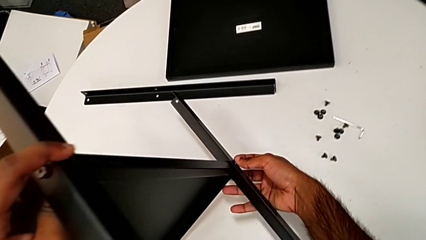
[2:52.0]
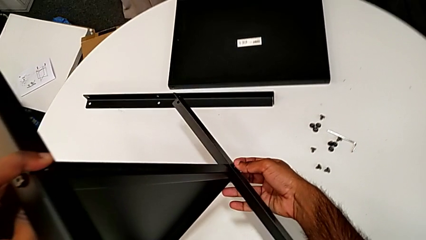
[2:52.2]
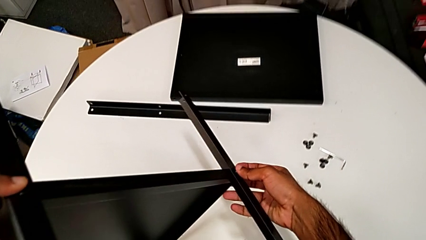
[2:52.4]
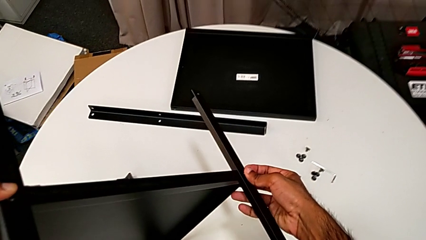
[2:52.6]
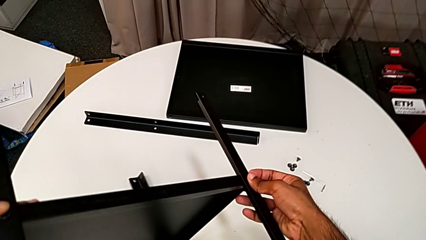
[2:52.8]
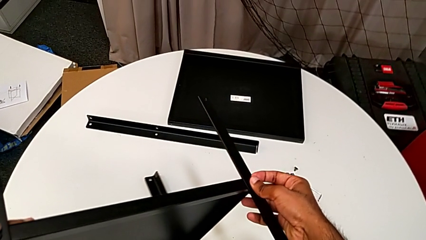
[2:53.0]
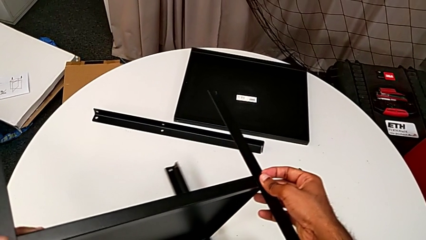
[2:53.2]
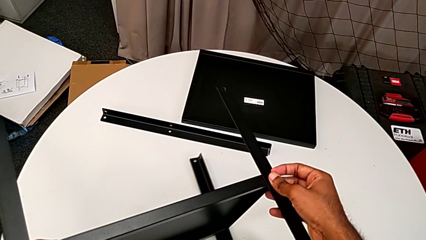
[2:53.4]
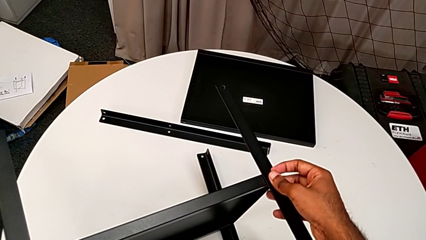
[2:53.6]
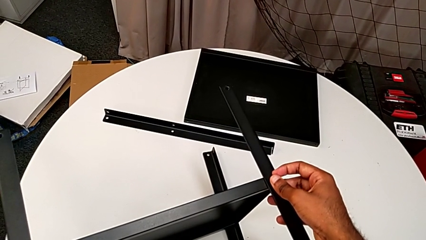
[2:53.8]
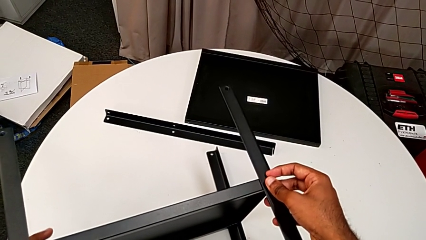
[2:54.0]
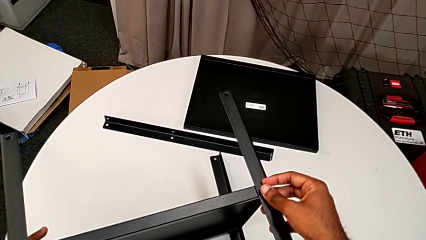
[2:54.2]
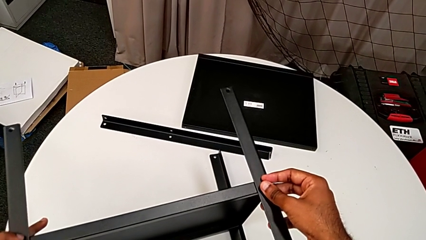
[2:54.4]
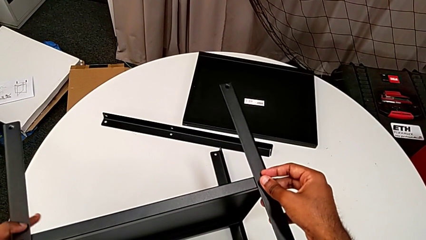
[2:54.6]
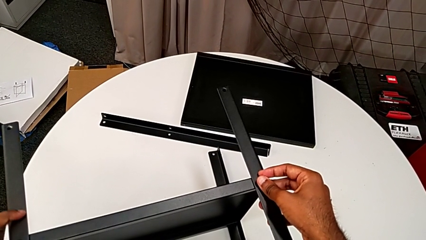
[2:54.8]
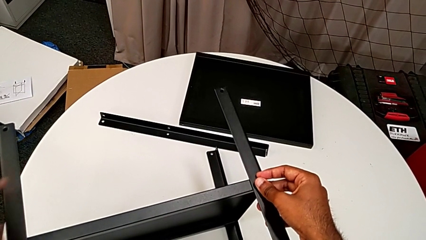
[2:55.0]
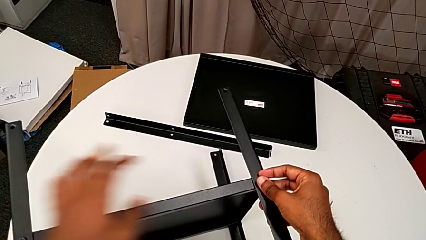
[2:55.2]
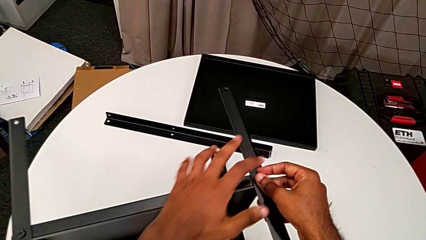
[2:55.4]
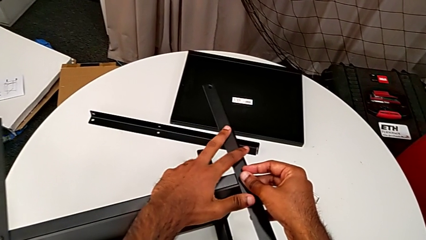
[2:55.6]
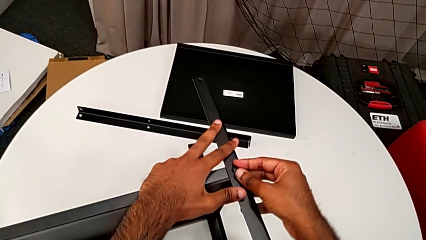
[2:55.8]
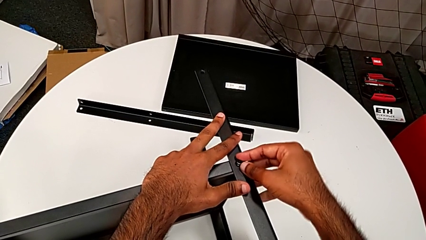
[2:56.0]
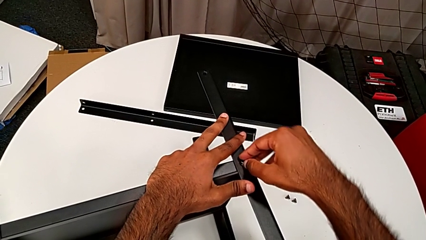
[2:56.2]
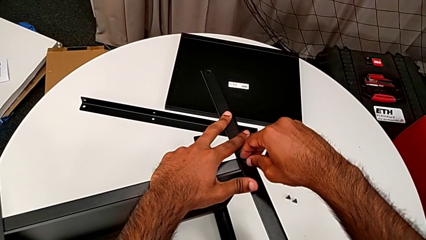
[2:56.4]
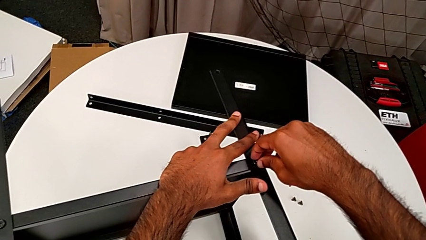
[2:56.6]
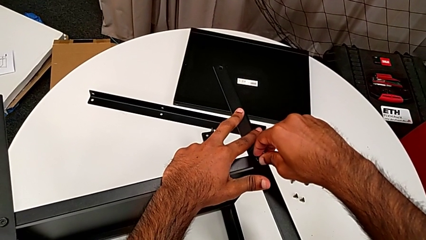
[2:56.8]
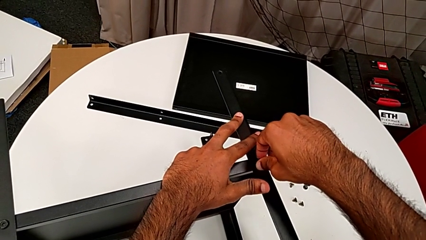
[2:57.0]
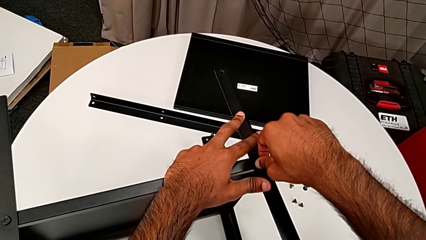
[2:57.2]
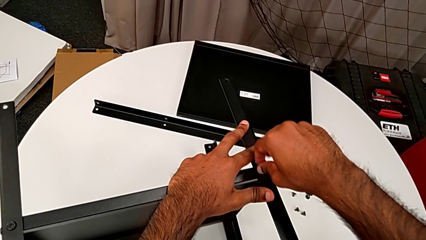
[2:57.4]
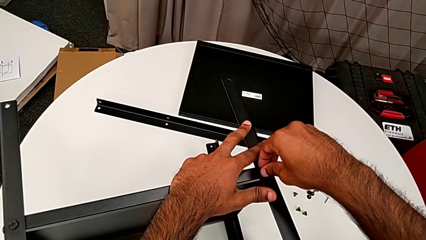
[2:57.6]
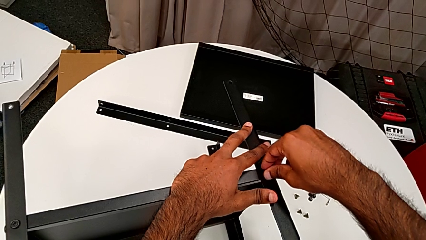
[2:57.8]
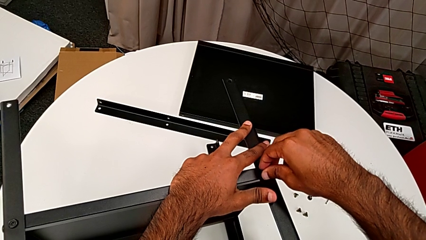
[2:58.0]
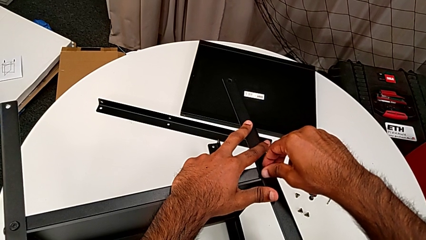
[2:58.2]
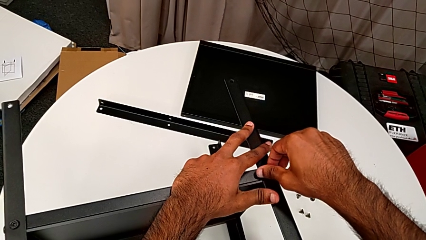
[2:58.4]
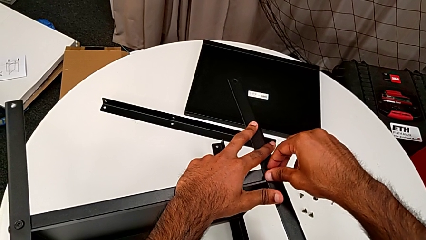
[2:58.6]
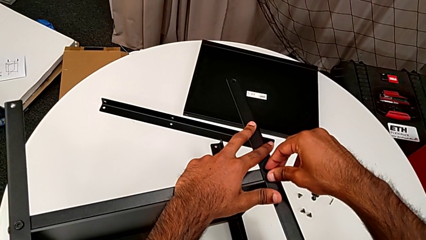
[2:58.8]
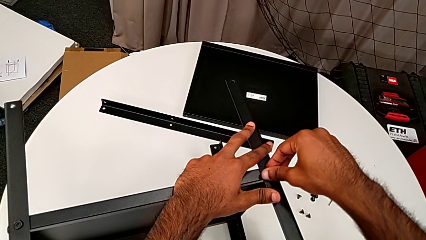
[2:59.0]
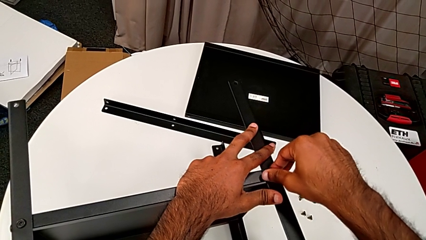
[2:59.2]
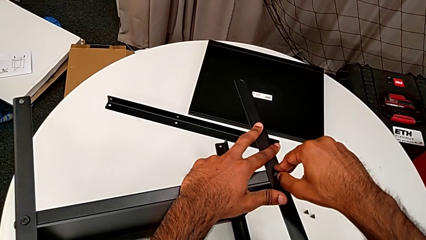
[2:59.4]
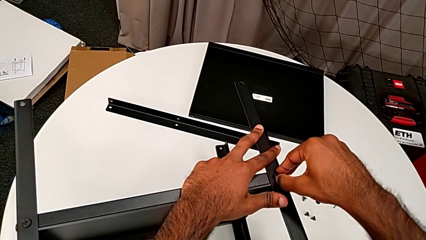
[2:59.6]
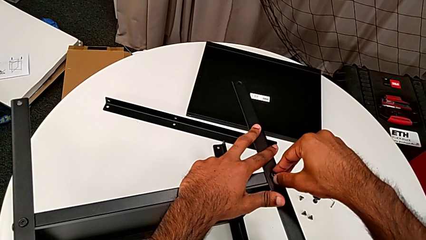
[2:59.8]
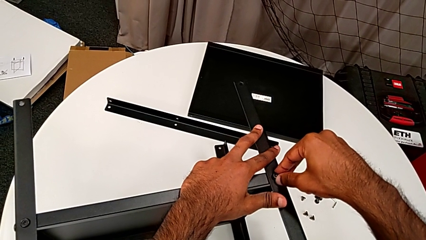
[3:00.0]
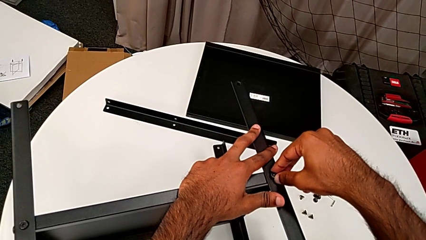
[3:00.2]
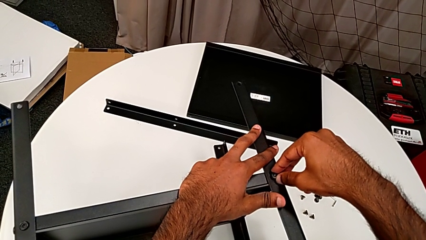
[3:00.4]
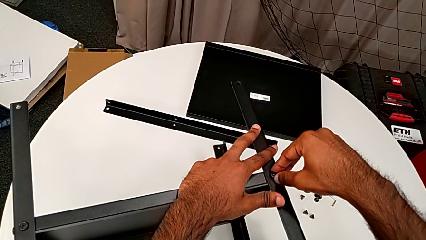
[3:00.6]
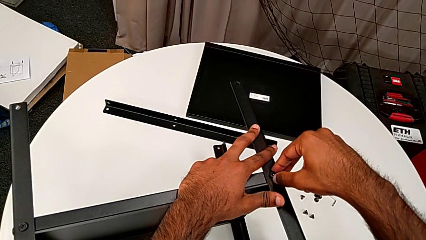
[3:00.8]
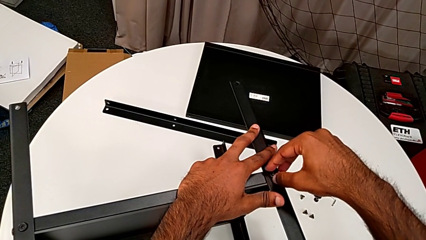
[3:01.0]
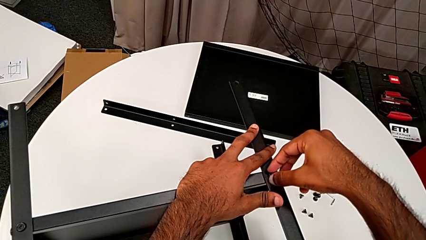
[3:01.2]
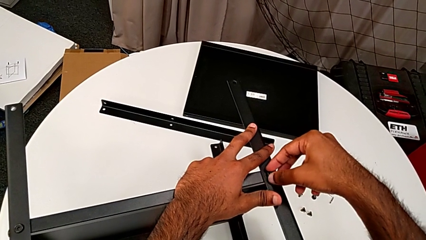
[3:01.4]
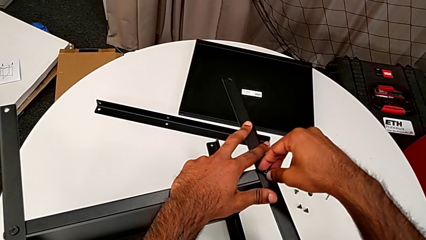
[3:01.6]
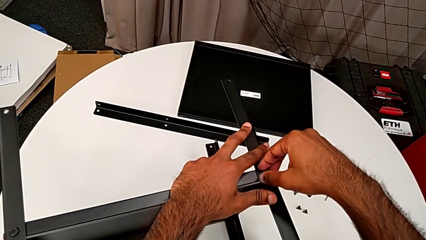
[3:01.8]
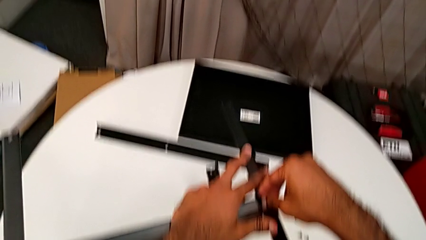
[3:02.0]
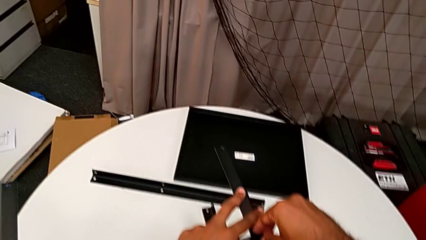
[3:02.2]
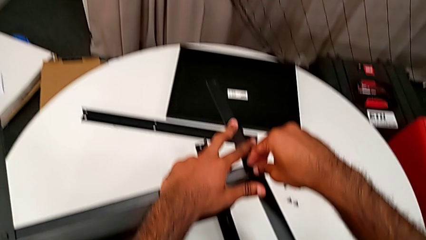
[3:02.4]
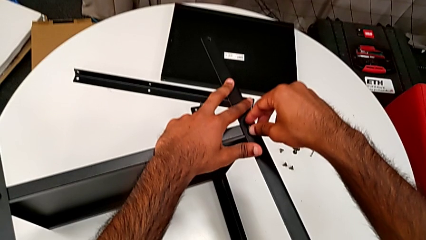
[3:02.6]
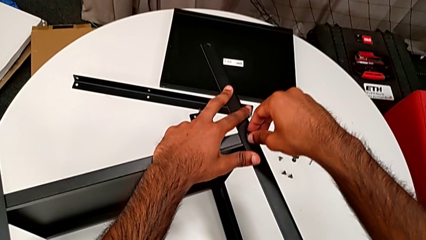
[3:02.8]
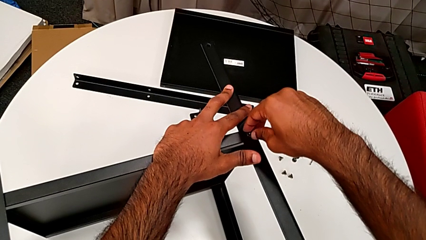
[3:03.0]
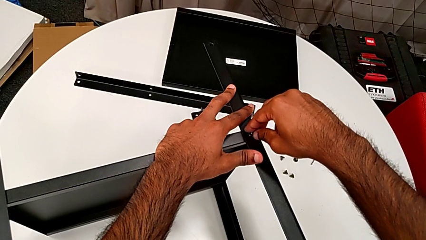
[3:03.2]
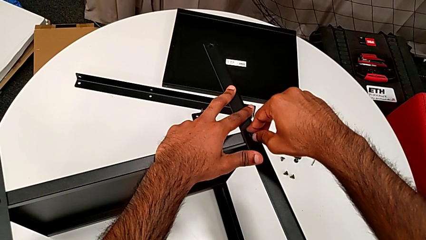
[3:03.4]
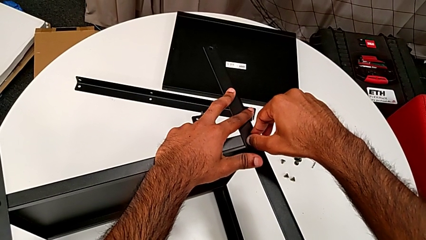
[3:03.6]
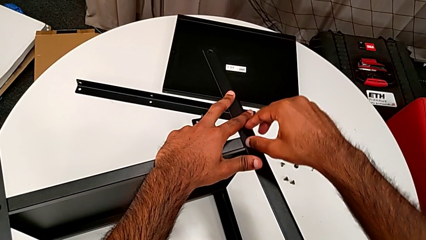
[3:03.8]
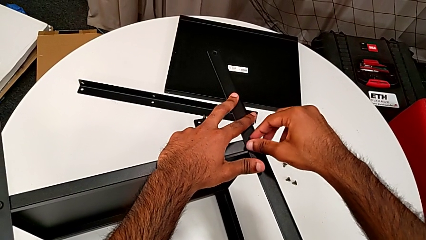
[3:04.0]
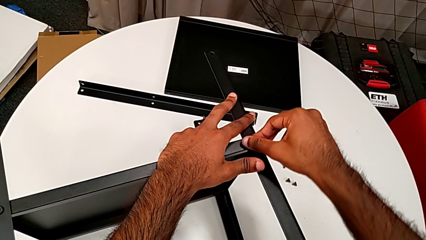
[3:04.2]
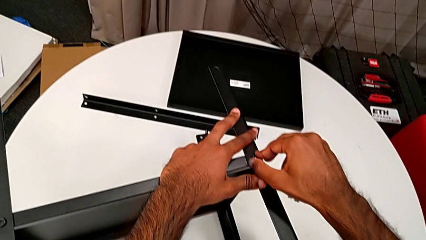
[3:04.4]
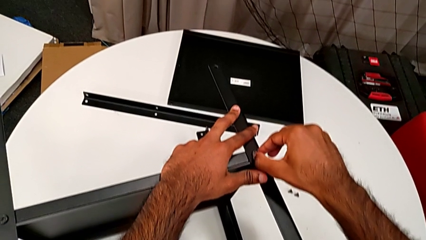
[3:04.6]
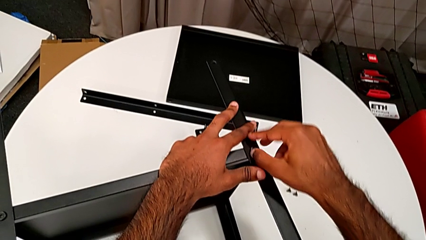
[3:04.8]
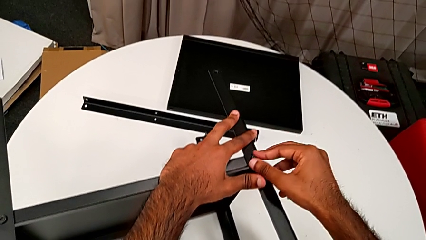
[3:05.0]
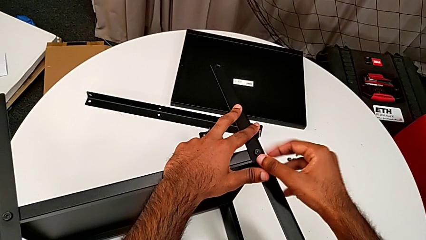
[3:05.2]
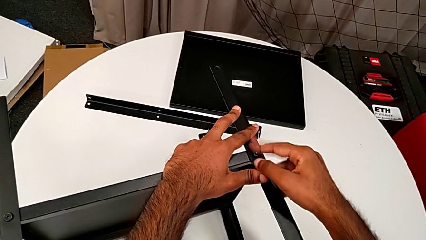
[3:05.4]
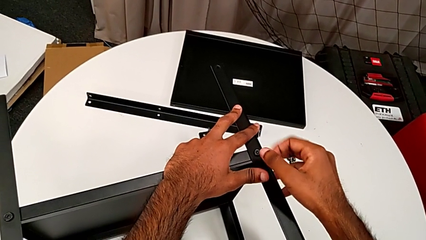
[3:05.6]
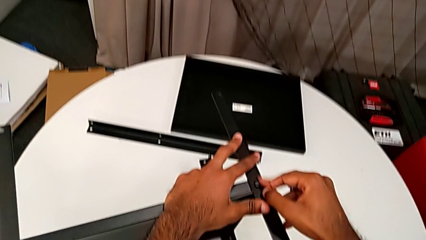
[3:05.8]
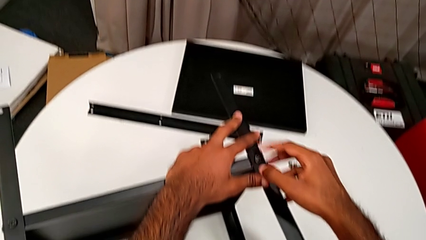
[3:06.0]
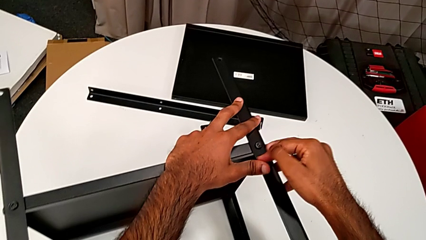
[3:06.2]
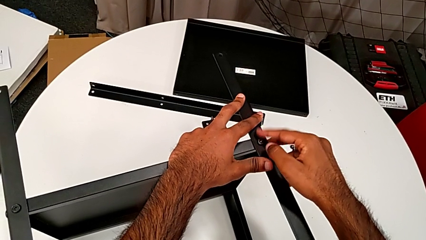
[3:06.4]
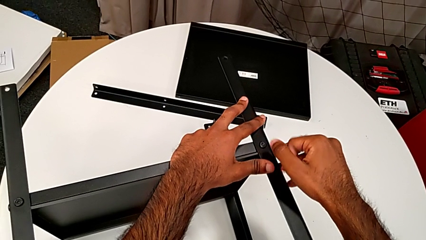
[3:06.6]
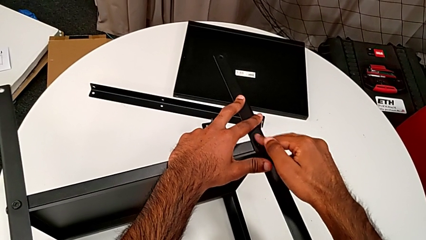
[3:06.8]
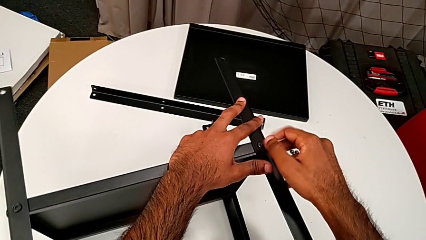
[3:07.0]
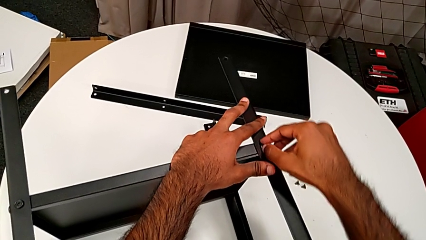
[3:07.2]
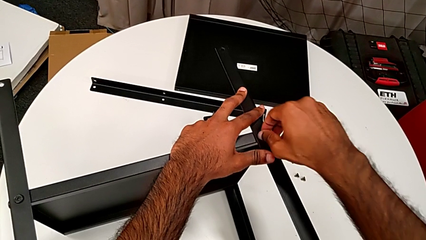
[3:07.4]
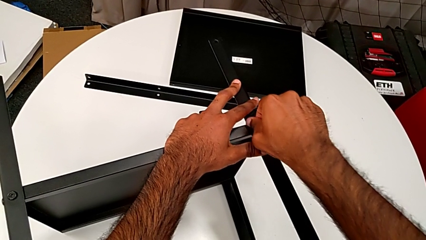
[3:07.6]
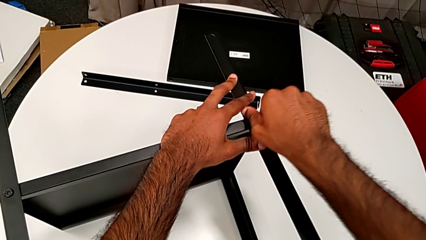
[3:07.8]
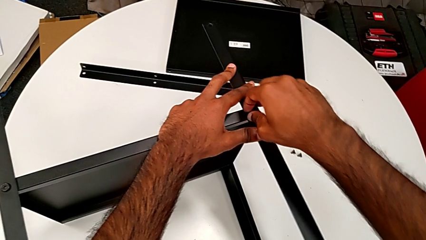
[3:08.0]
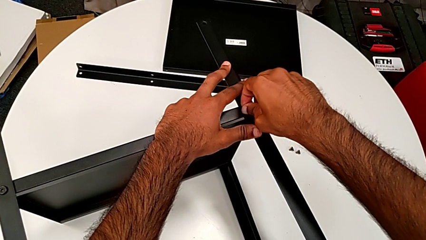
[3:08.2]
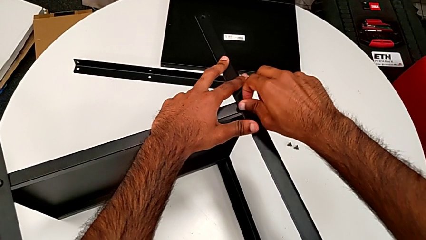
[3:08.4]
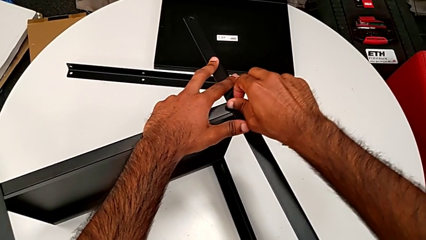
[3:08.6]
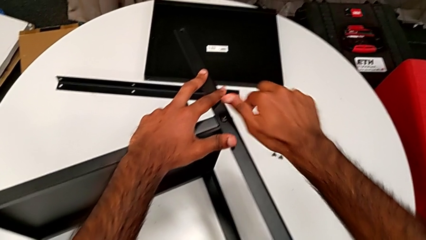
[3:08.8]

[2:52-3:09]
The camera wearer is screwing the screws of the legs. They rotate the nightstand, place it, hold the leg, wrongly screw the hex socket head and screw it.
